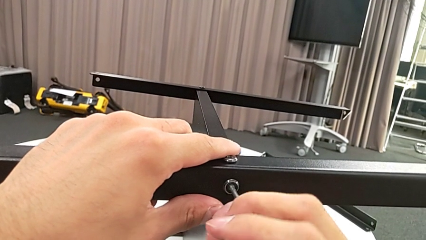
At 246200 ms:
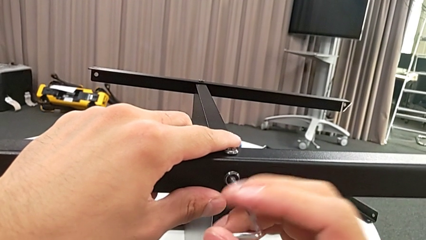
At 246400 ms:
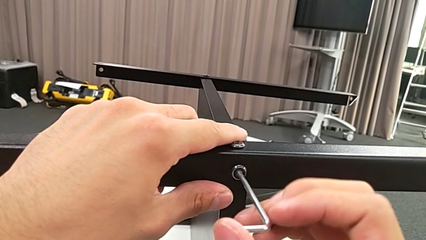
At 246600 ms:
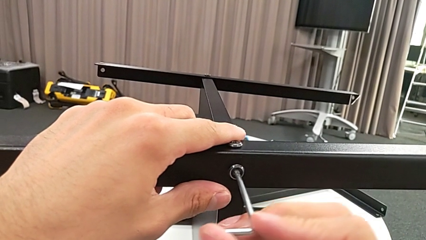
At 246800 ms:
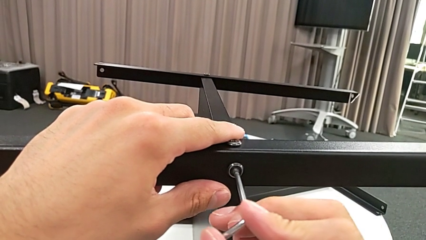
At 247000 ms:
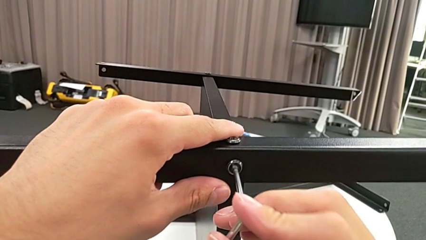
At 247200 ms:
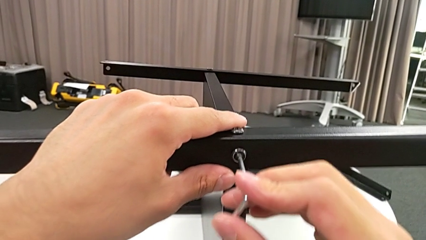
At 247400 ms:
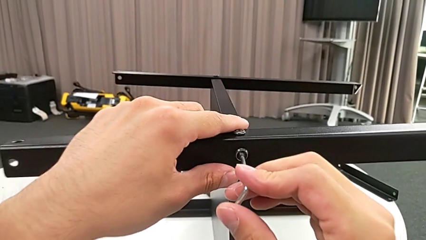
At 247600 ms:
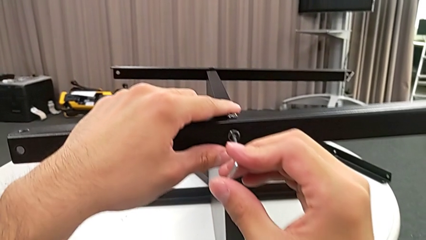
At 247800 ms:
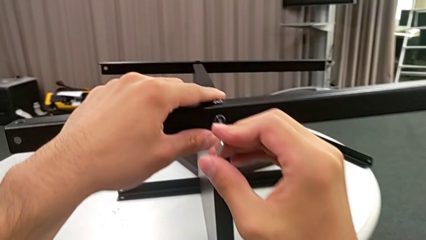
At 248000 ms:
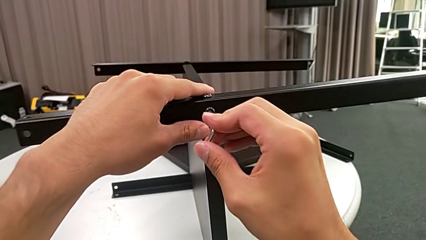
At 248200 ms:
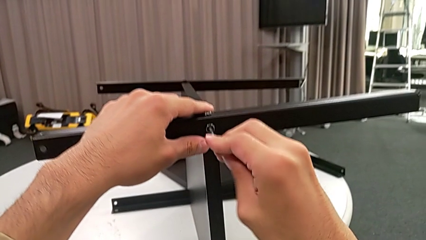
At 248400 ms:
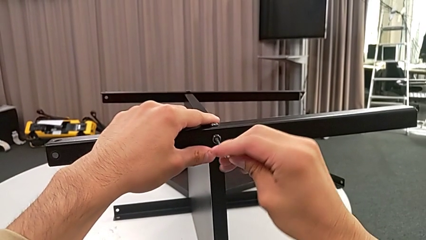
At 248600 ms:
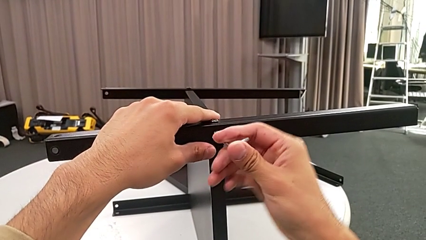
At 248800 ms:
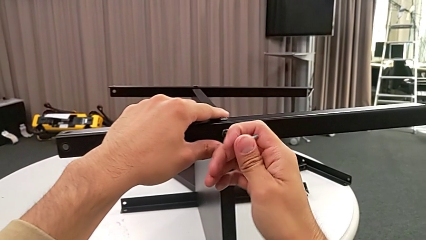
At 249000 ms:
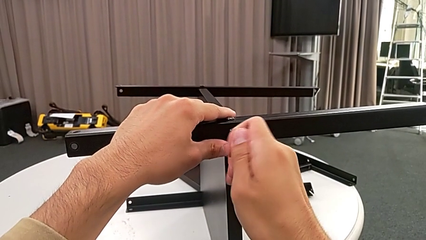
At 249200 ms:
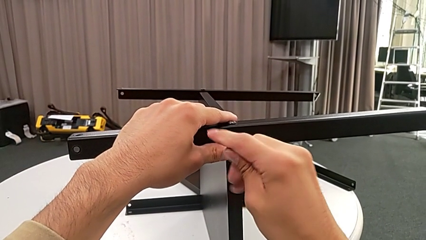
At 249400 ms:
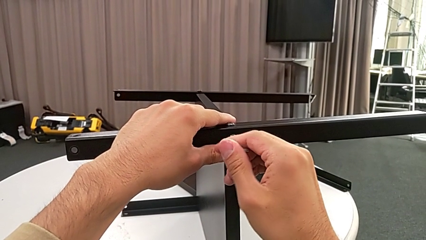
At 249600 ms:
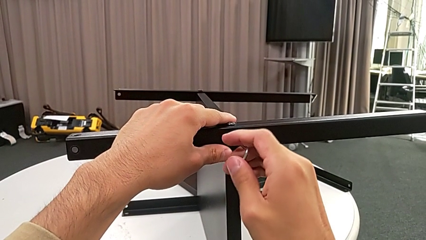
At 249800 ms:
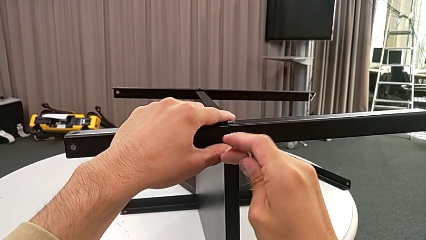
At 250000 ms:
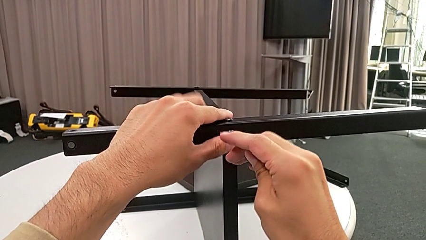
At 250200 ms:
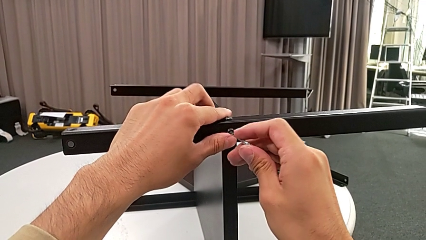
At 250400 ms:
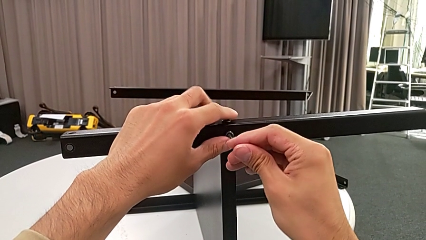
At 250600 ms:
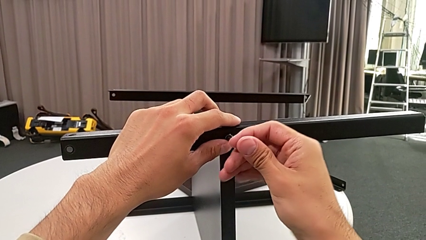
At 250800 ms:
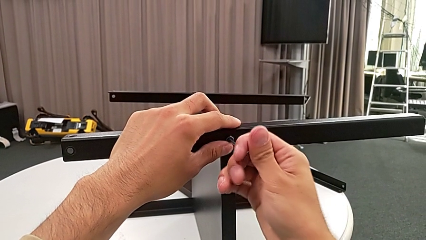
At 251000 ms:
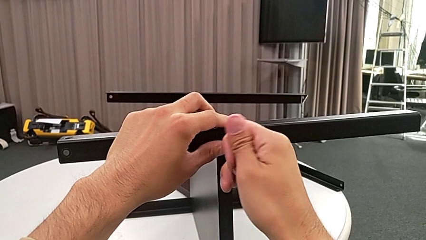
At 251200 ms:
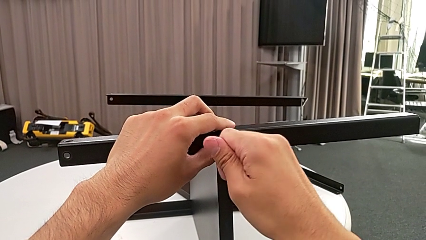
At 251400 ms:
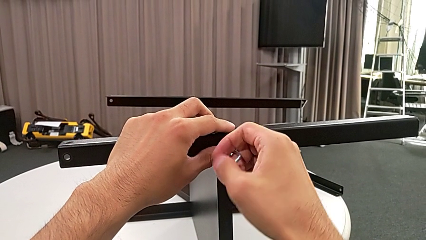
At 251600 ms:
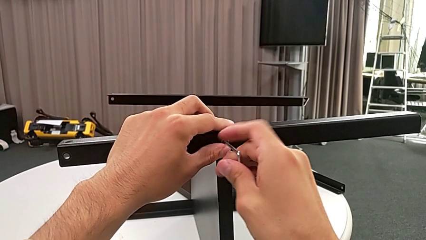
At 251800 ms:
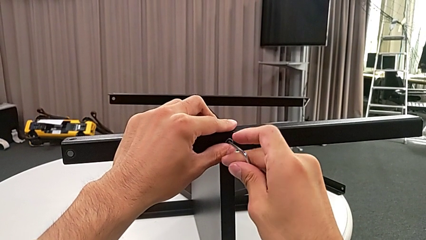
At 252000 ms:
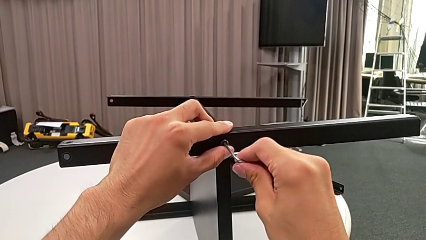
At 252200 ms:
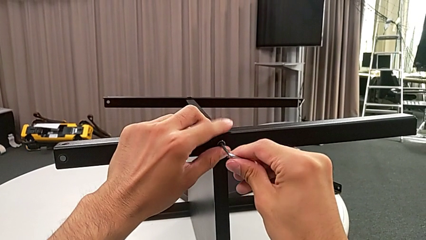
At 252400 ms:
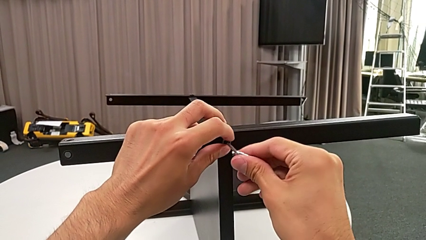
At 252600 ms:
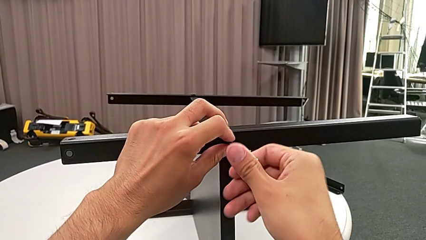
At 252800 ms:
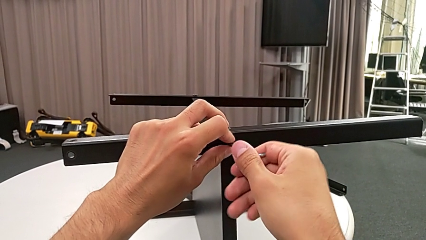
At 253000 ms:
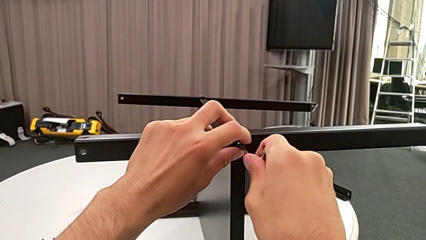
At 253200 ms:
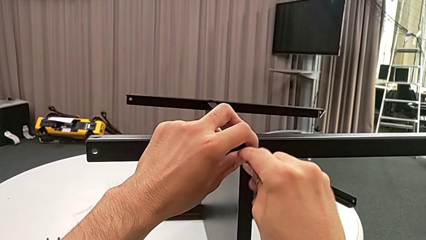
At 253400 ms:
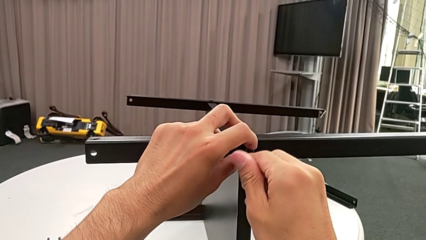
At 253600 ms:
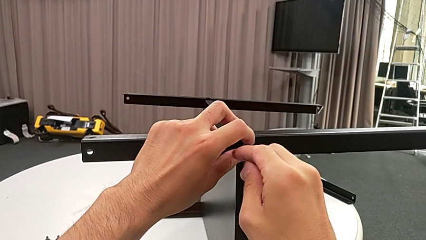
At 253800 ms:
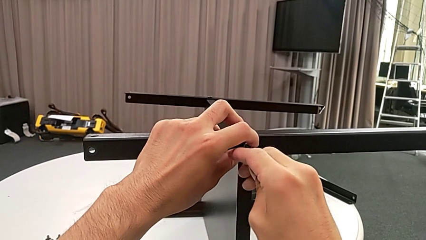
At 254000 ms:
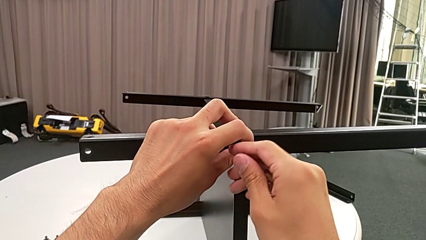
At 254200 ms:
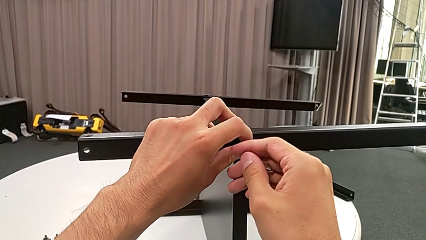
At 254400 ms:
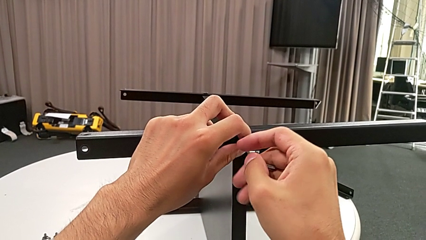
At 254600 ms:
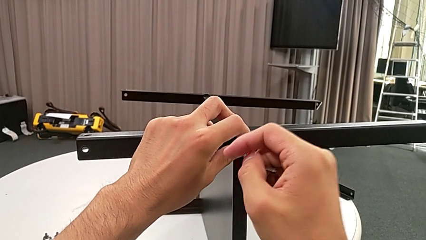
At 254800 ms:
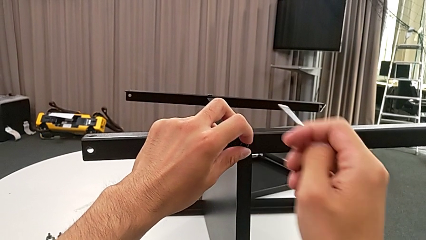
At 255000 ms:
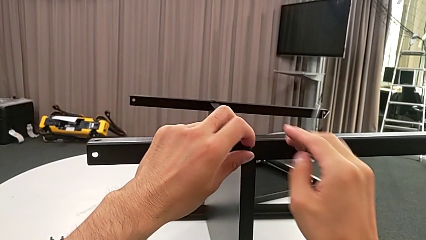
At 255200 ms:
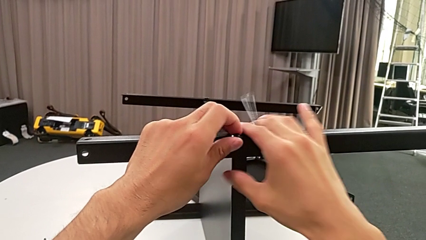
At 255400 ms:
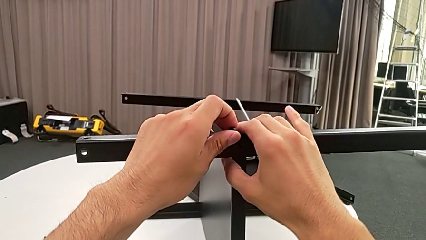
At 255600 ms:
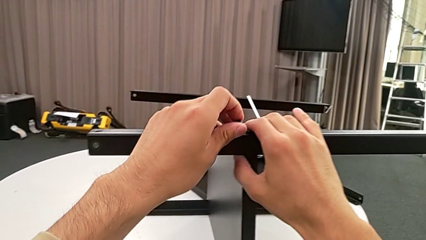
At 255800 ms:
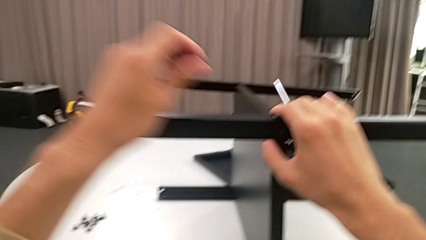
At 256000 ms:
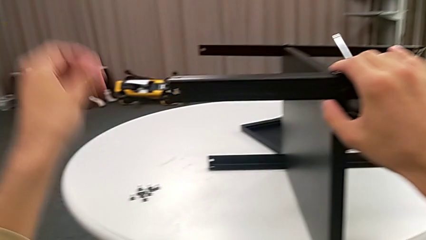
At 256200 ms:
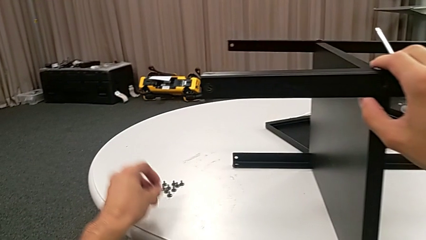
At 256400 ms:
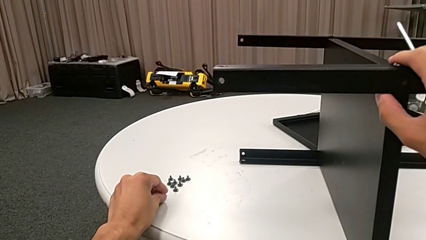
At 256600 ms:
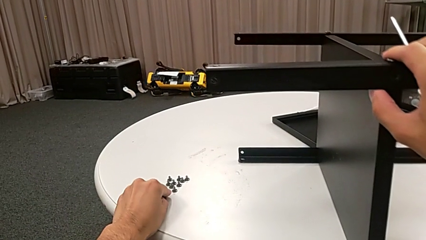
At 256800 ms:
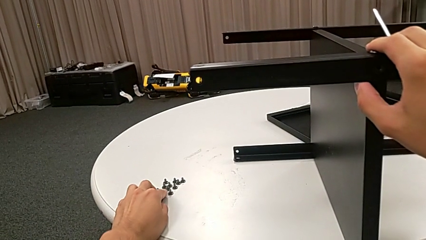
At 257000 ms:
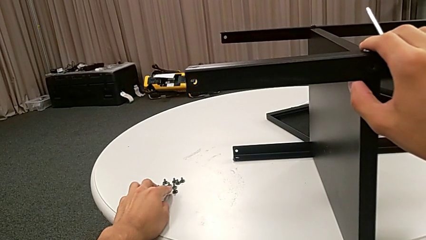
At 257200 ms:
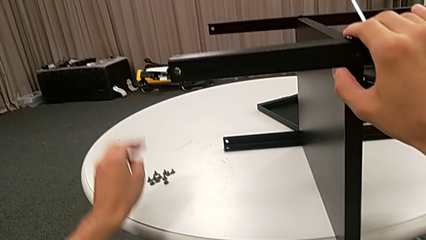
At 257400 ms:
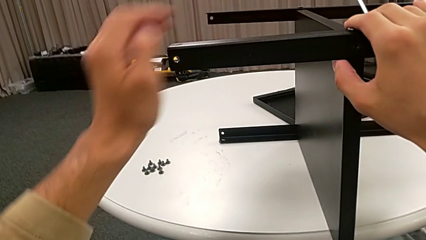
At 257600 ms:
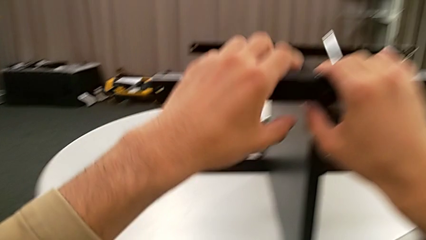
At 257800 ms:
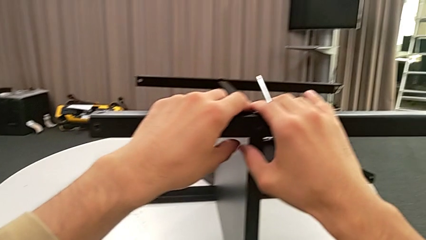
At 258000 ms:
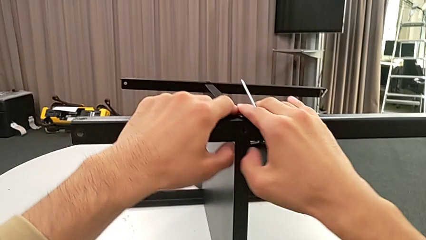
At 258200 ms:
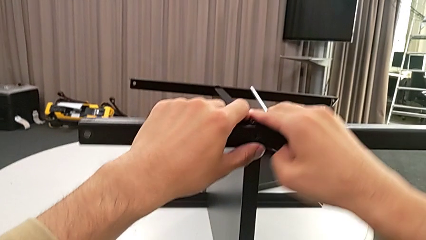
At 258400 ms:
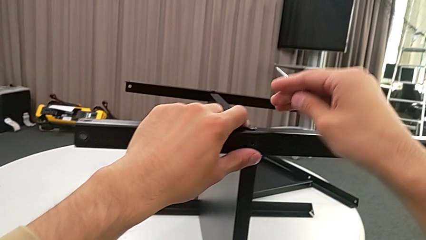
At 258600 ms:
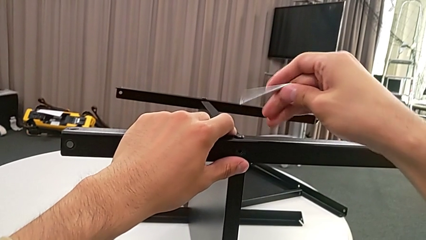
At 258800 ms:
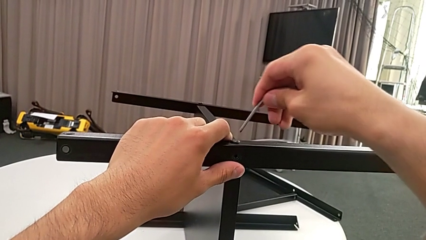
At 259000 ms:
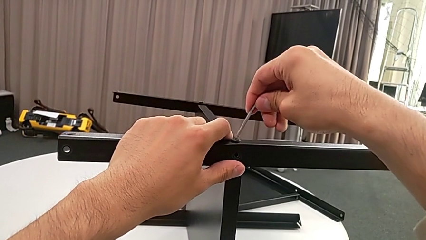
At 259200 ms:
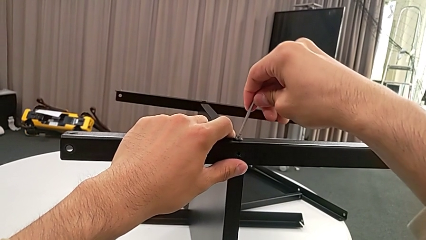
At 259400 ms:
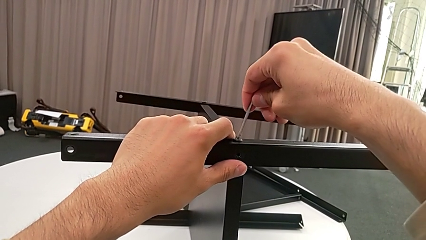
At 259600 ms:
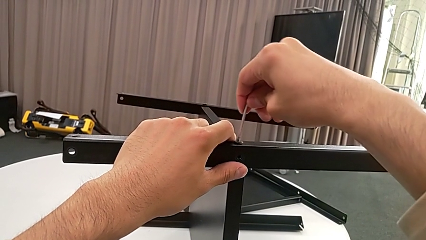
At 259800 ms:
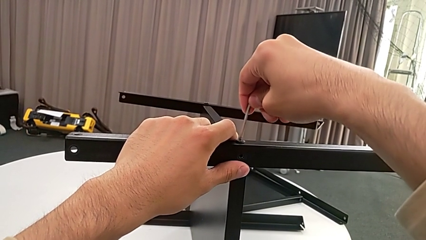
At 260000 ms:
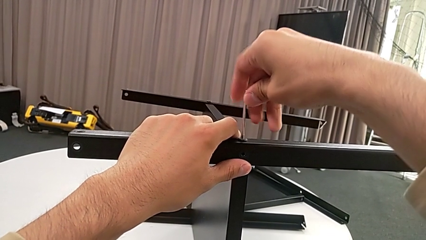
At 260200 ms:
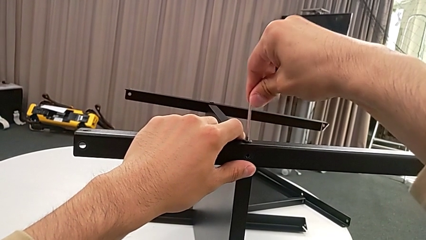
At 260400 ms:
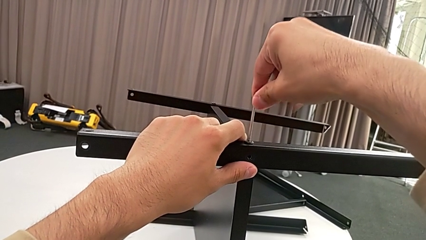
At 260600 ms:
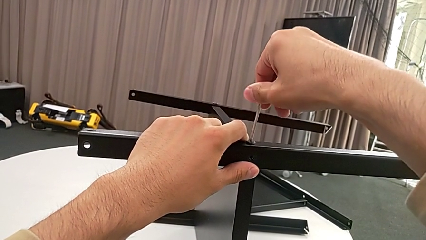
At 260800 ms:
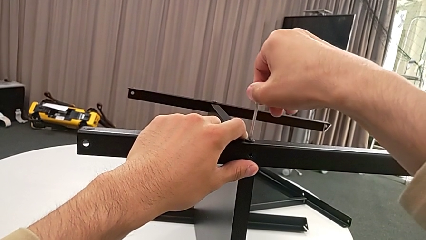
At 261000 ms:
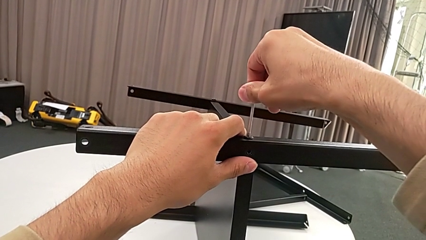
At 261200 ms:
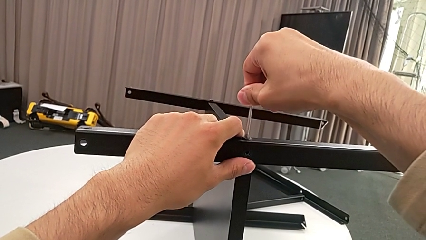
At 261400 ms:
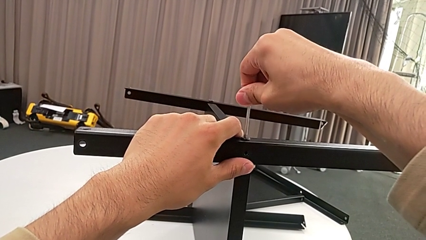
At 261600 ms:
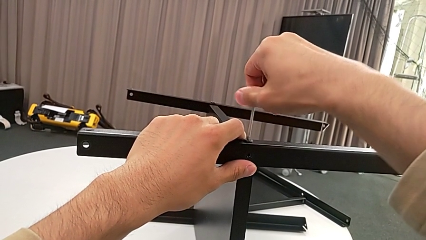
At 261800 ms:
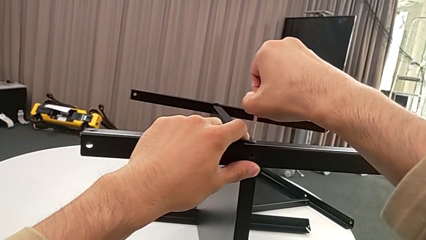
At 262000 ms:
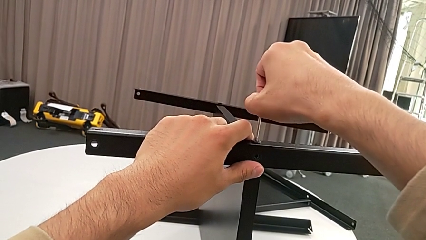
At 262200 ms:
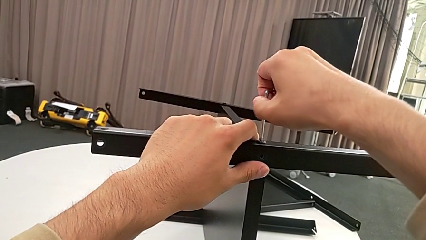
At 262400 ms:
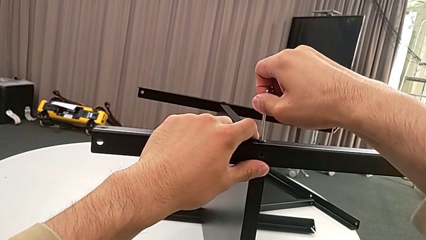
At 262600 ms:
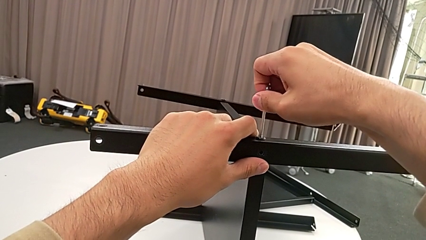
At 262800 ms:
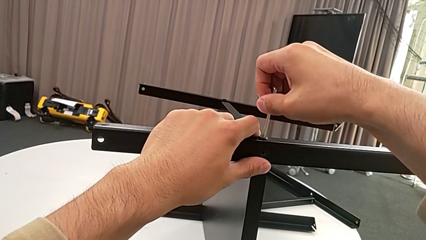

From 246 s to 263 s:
The camera wearer is disassembling the second leg. They keep unscrewing the hex socket head, withdraw the Allen wrench, disassemble the hex socket head, place it, approach it, insert the Allen wrench and begin to unscrew the hex socket head.
